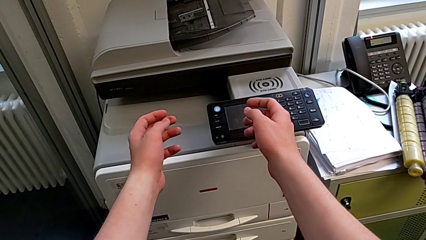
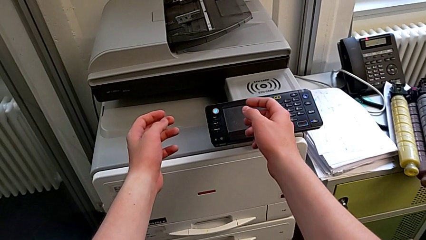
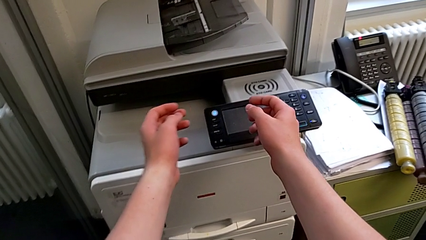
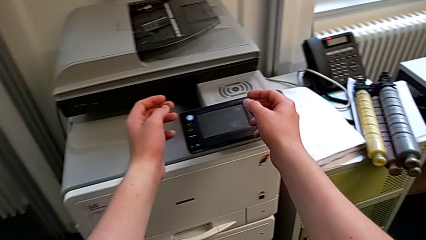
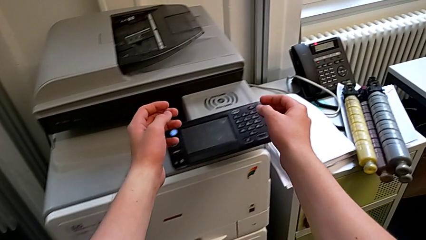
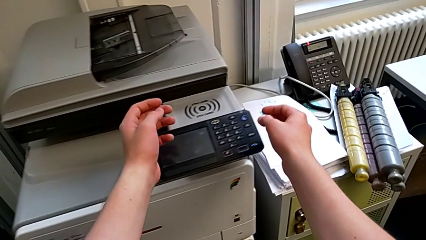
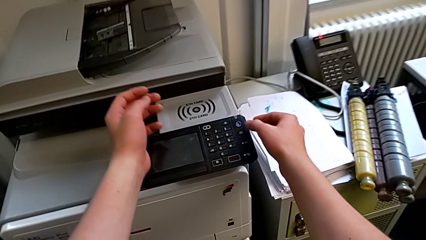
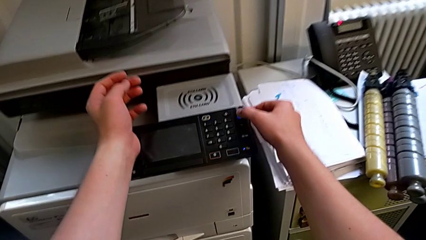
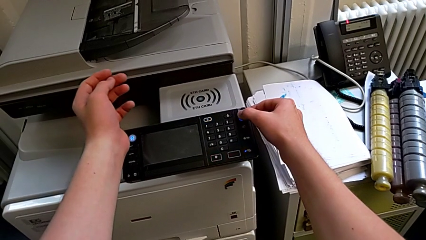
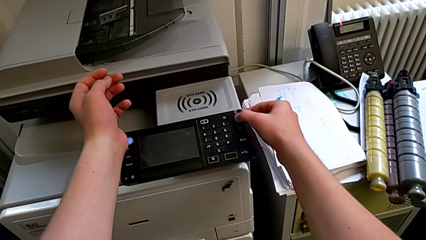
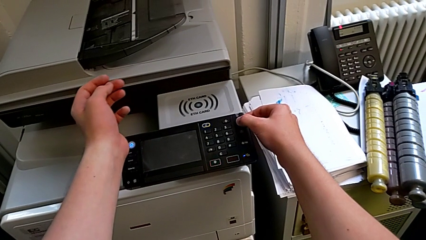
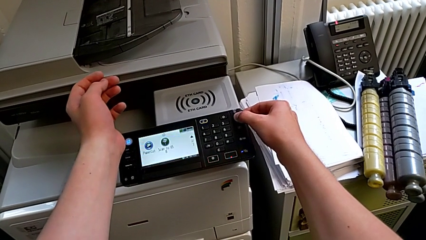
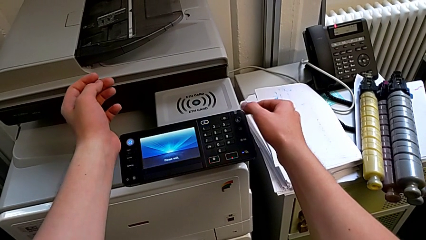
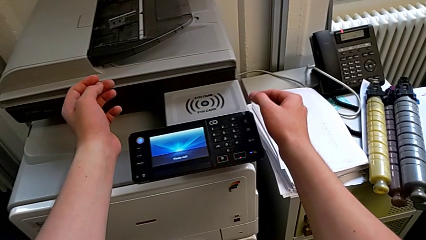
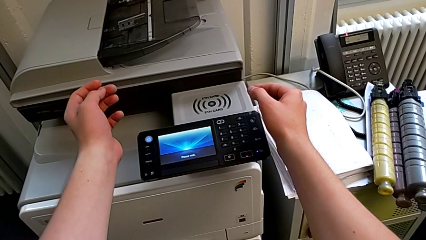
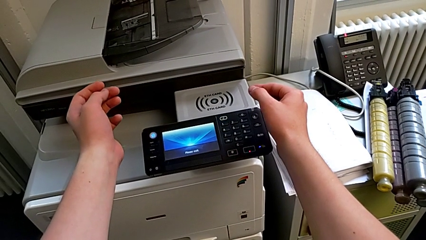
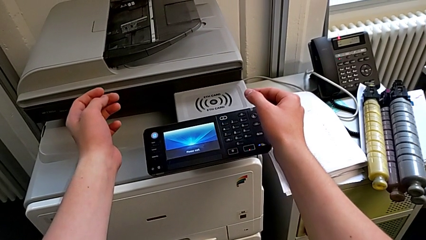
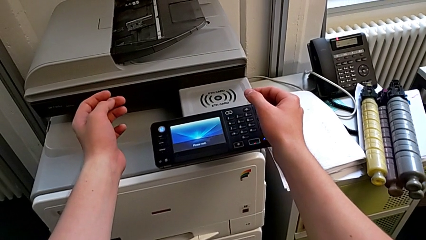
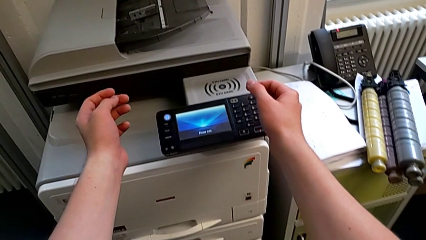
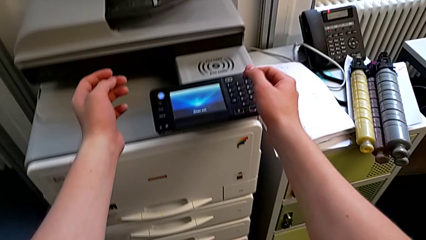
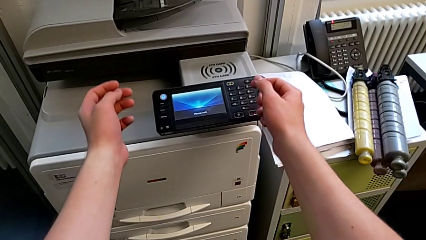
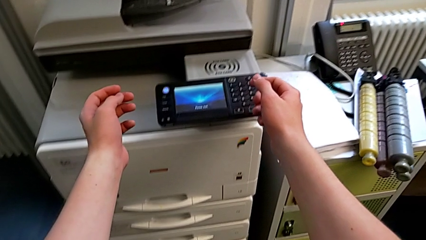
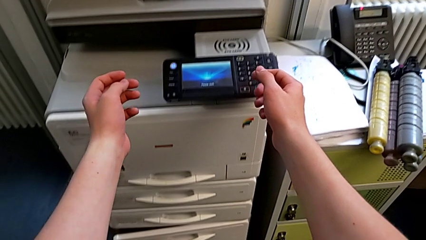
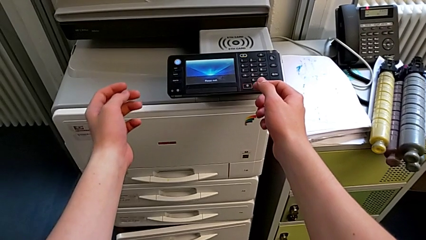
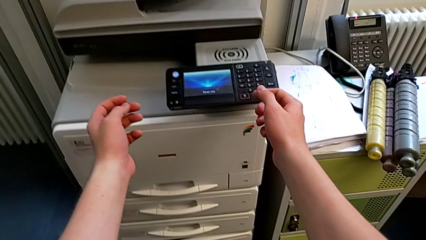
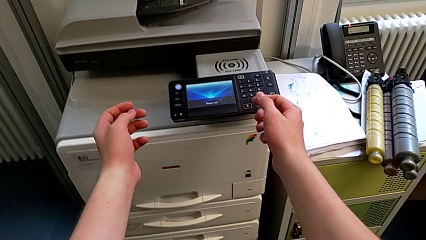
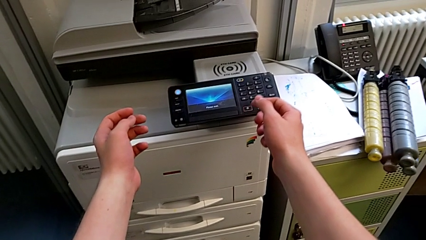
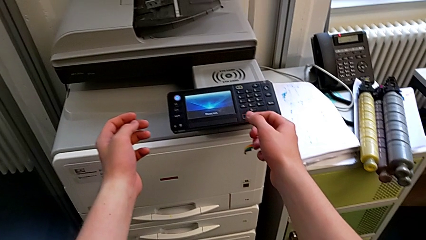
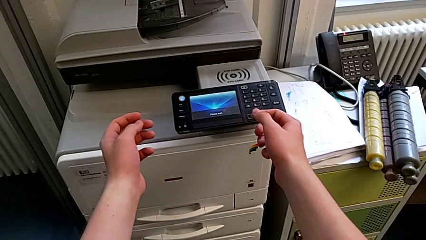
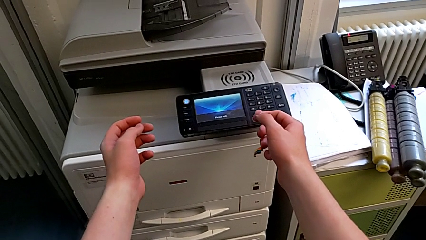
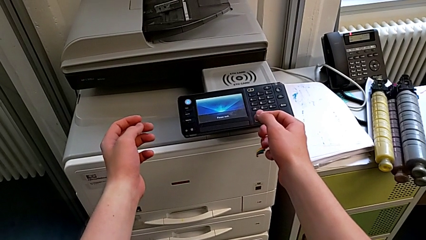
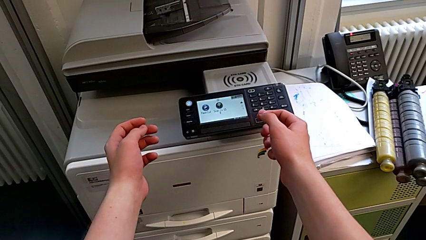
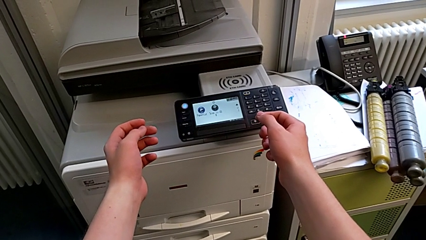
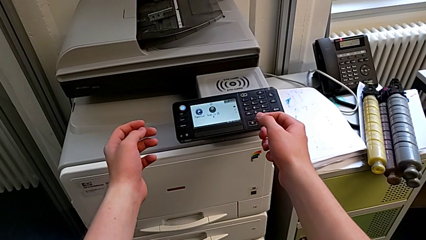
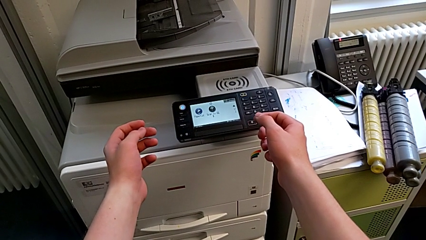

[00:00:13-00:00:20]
The camera wearer turns on the printer. They approach the purple button and press it.

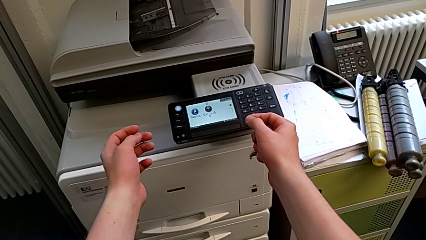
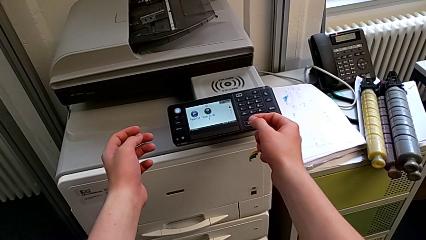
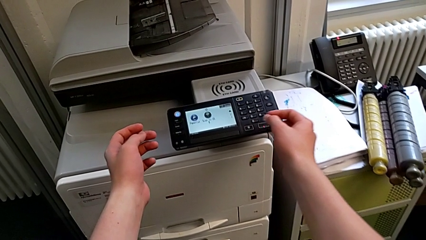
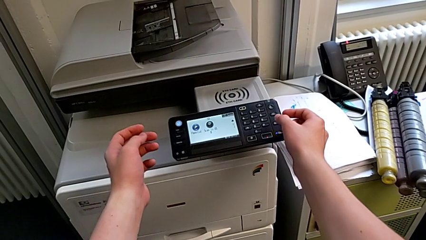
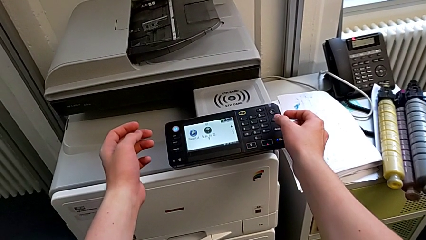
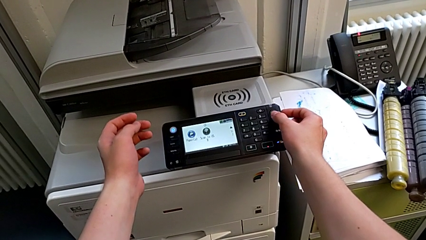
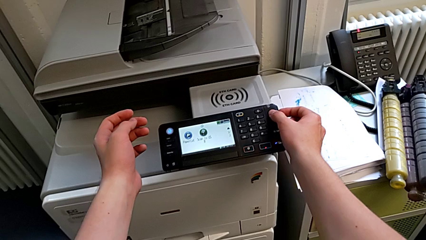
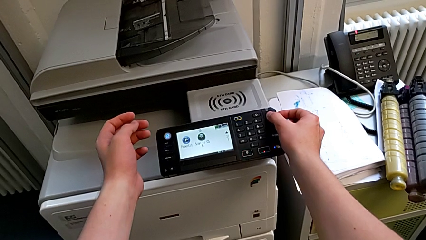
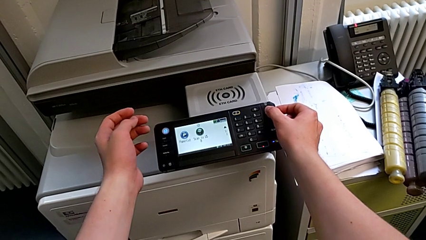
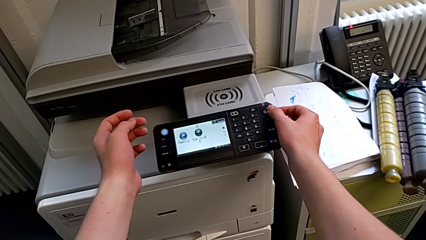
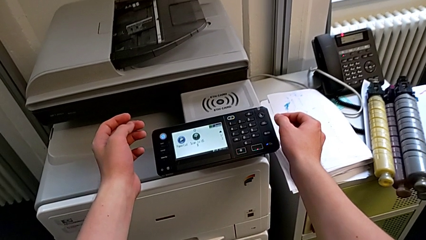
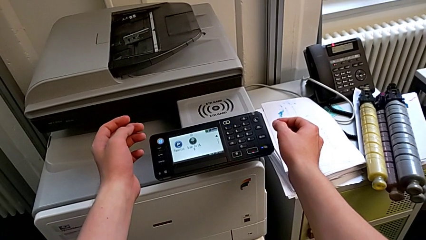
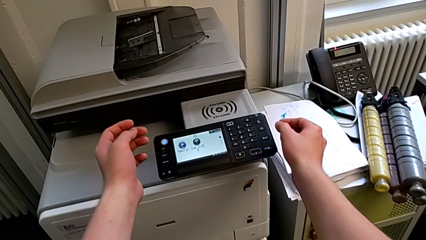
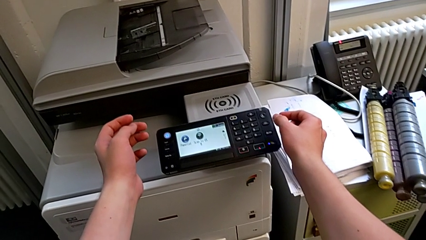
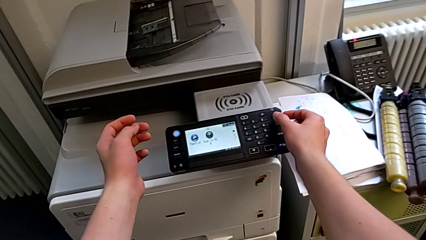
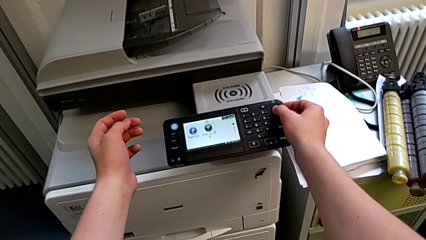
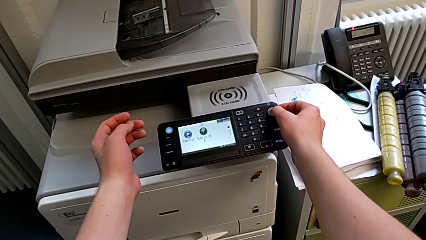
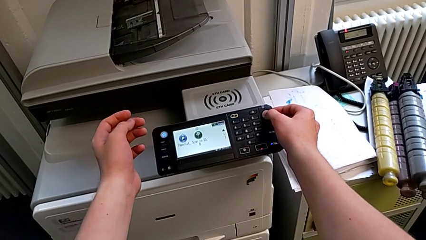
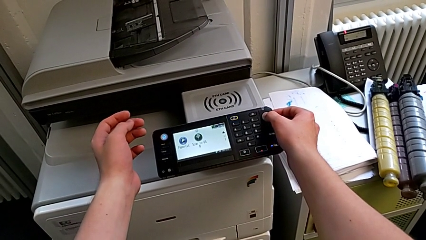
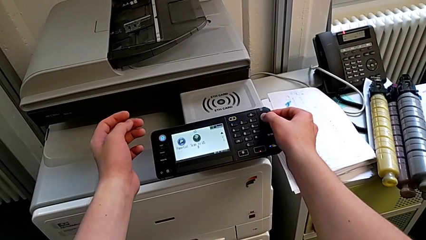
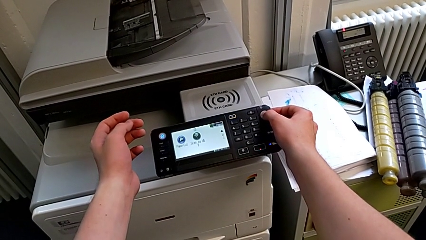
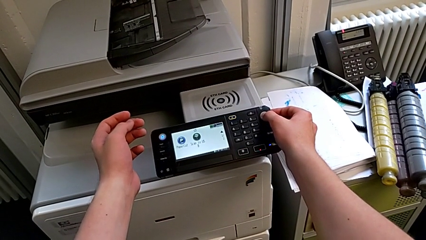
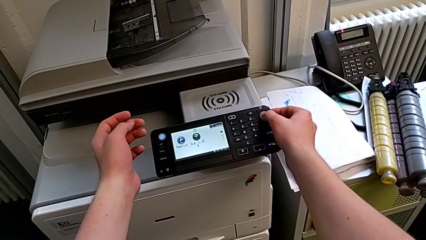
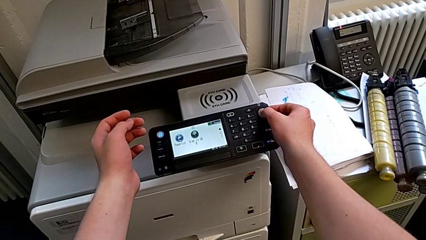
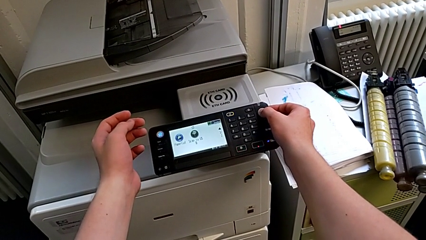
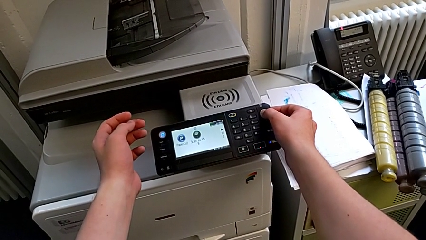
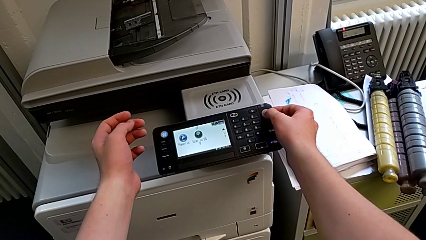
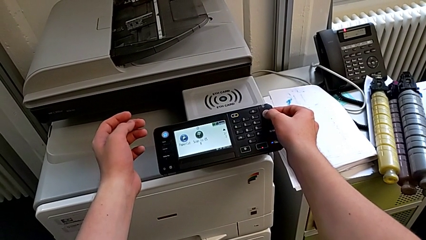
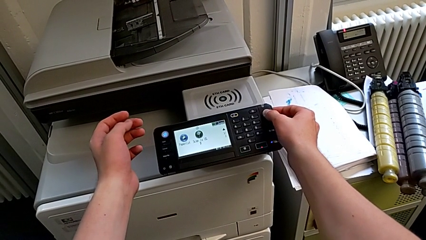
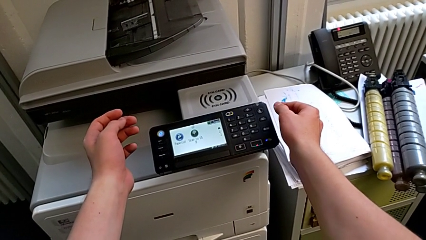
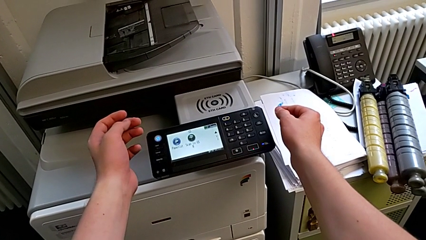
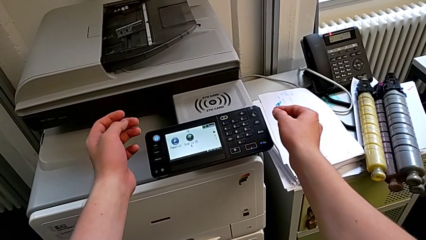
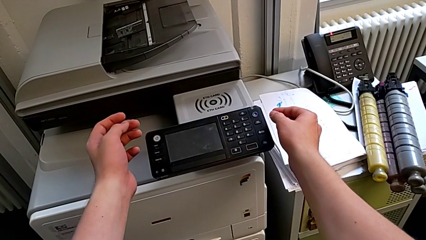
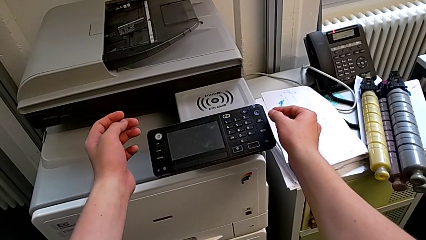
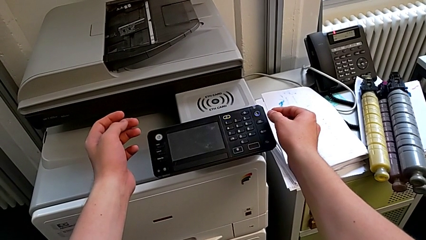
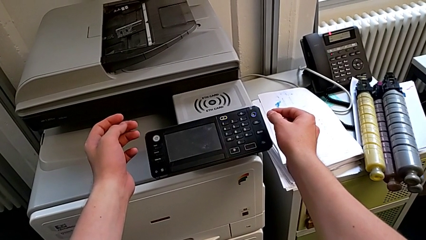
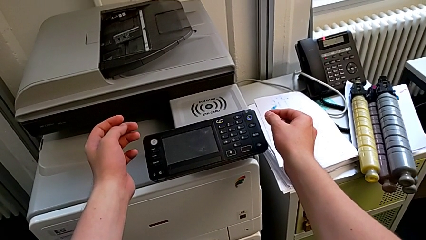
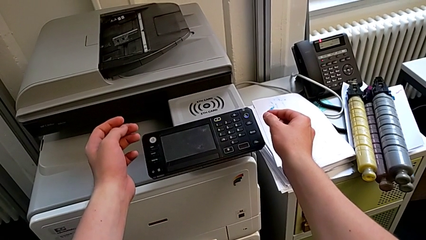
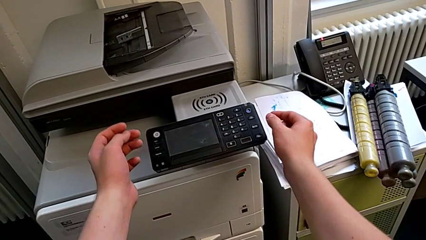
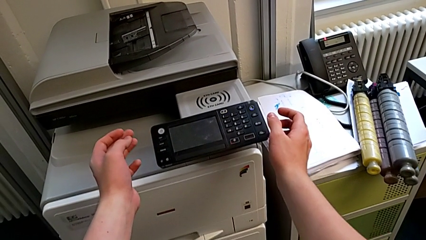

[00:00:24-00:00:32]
The camera wearer turns off the printer. They approach the purple button, press it, approach it and press it.

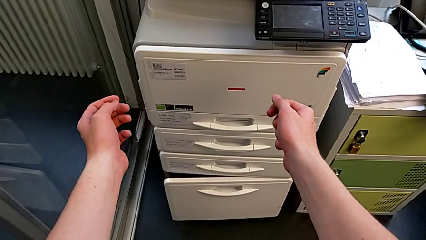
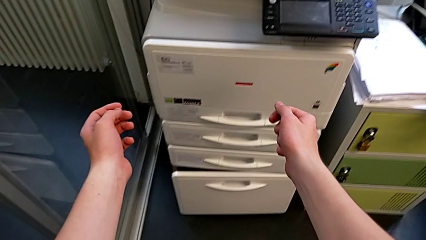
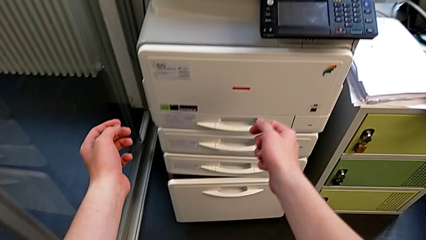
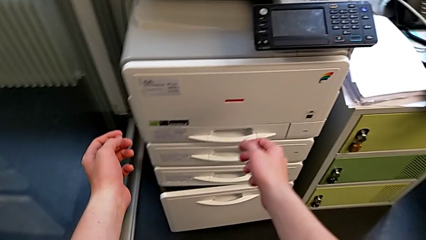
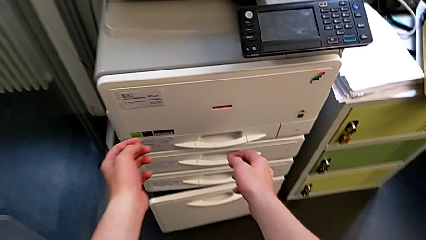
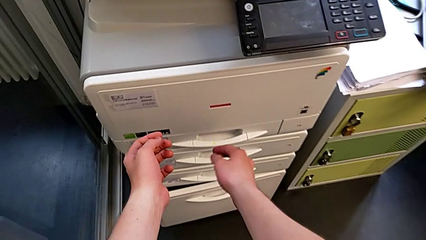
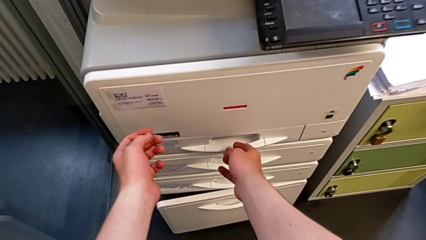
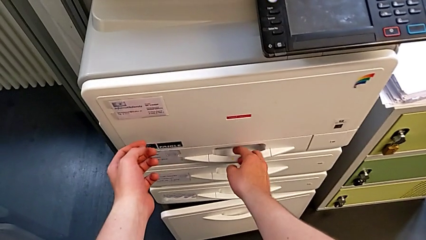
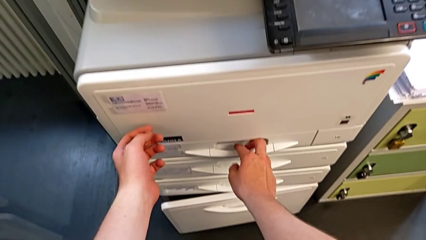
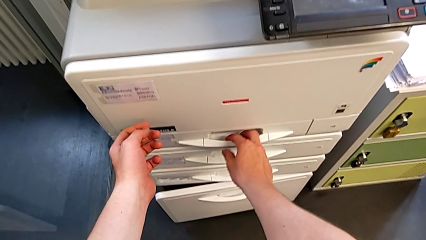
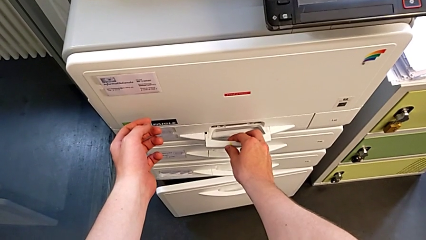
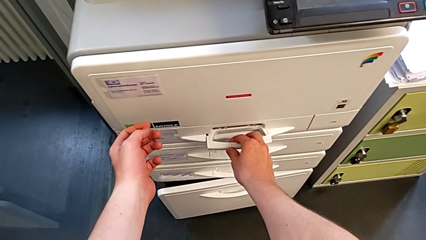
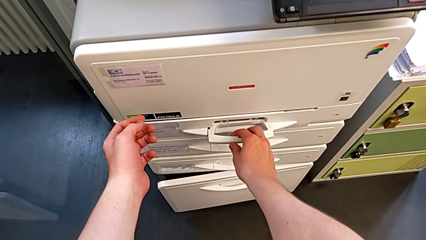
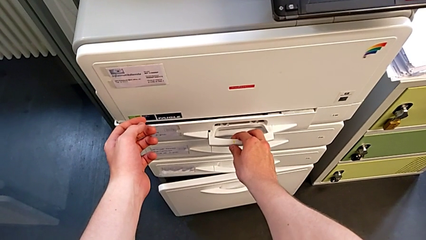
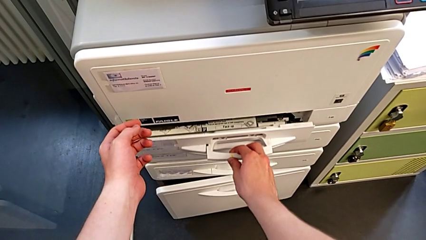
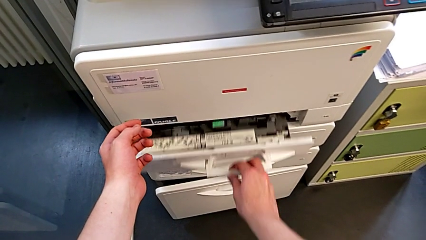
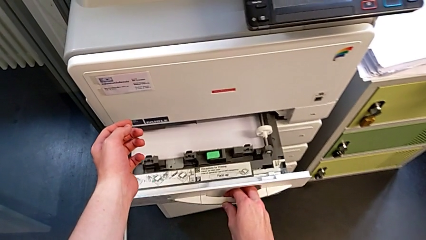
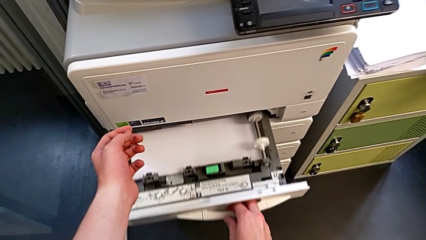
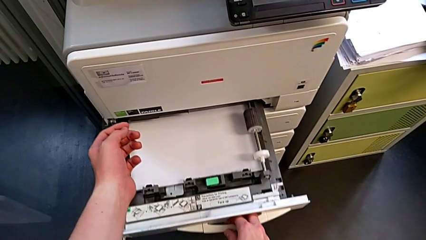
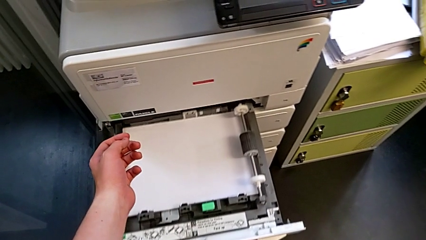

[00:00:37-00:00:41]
The camera wearer is loading the paper stack into the paper tray. They approach the paper tray and open it out.
